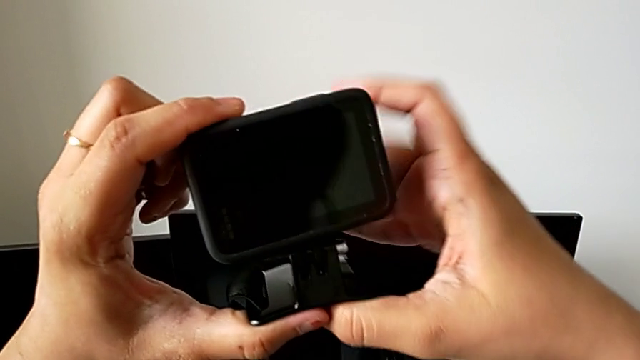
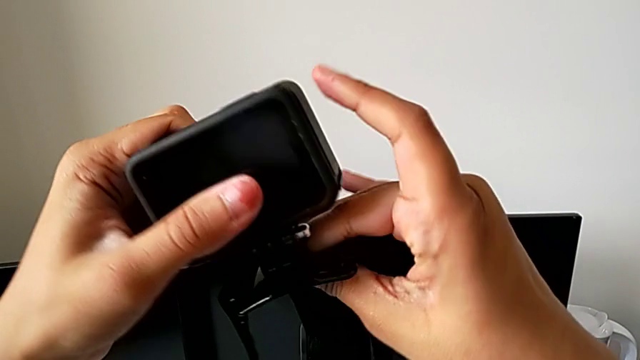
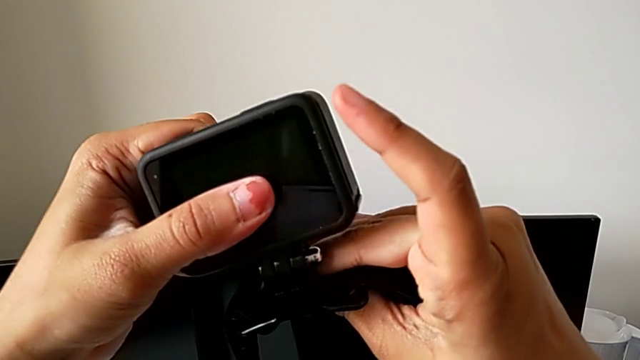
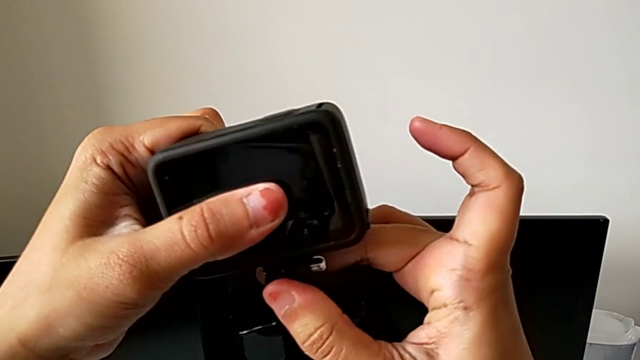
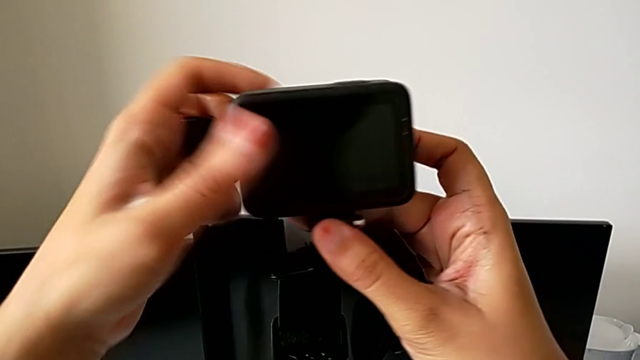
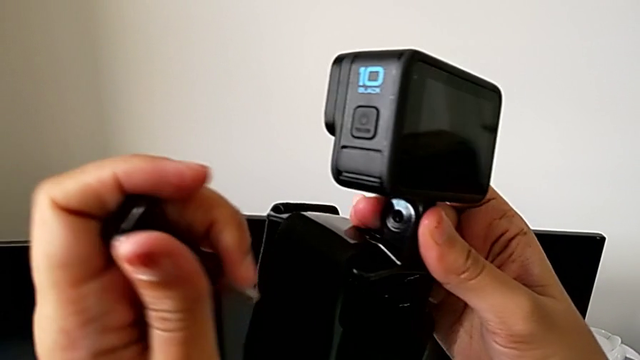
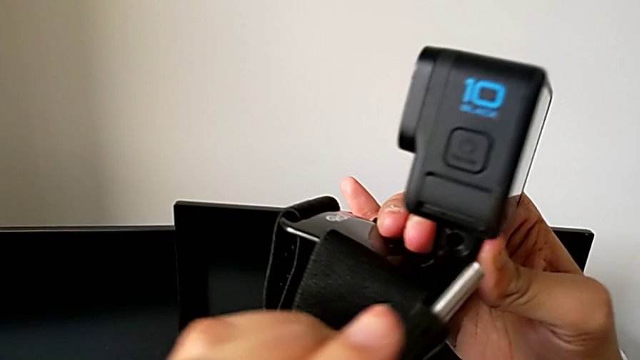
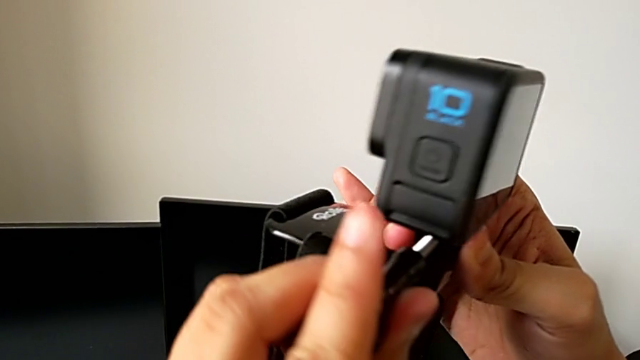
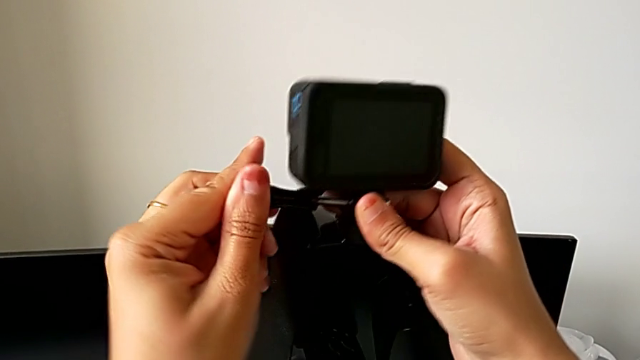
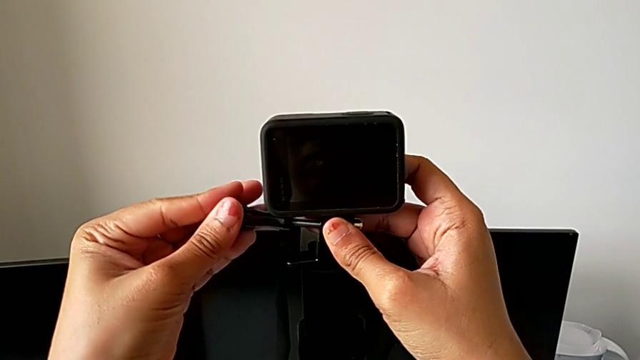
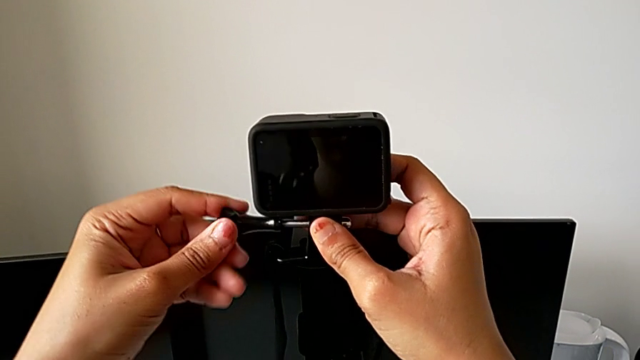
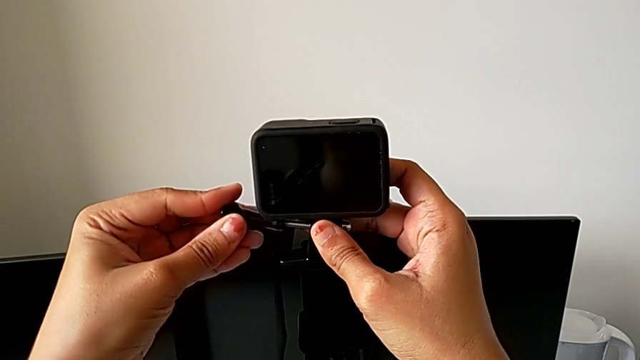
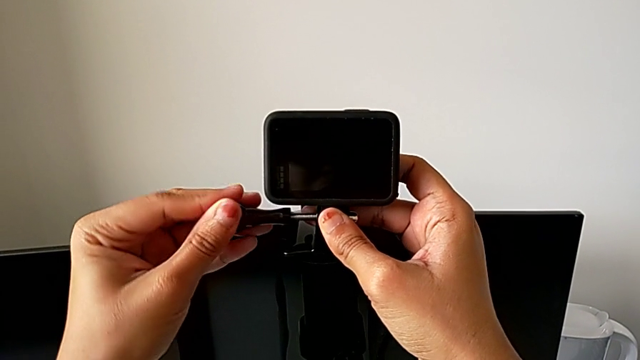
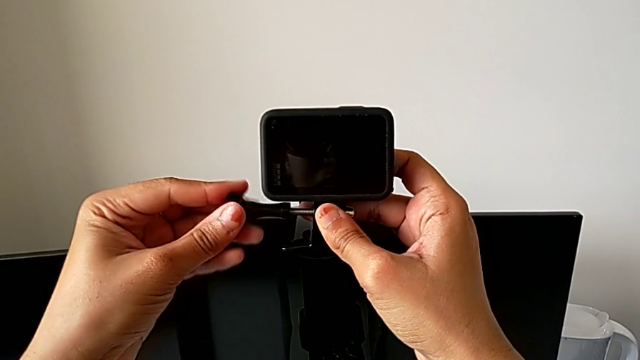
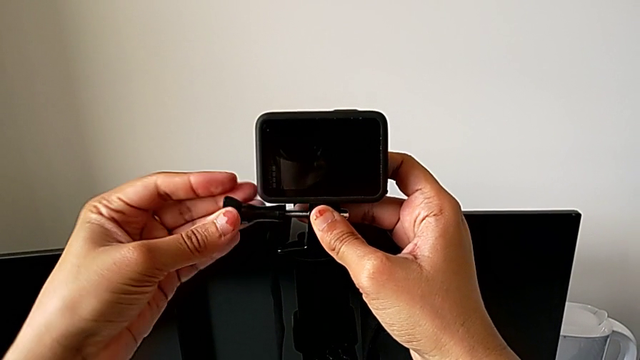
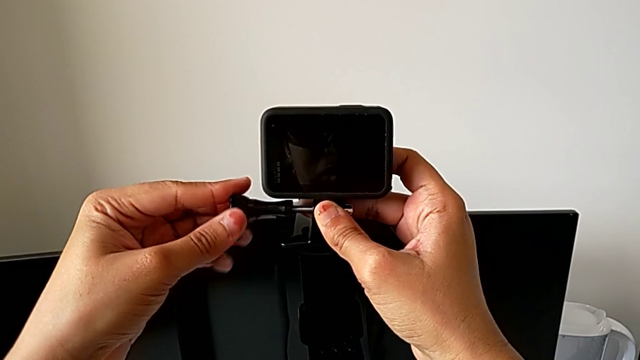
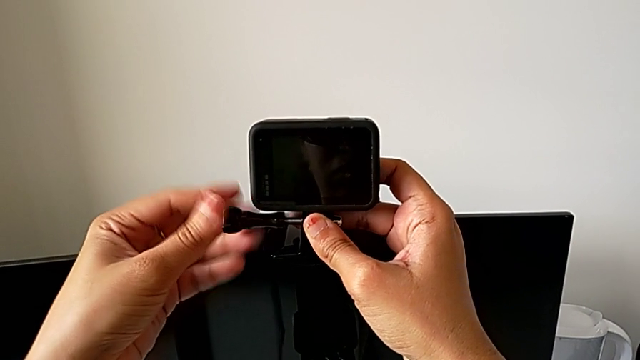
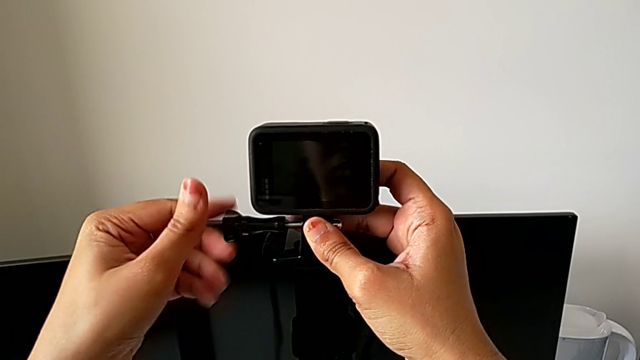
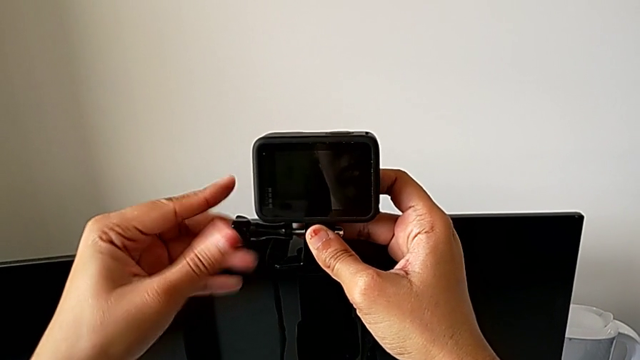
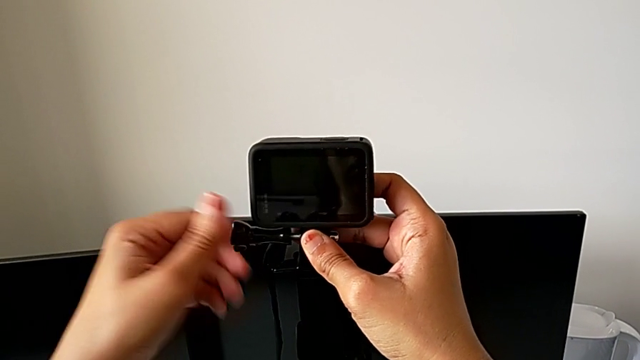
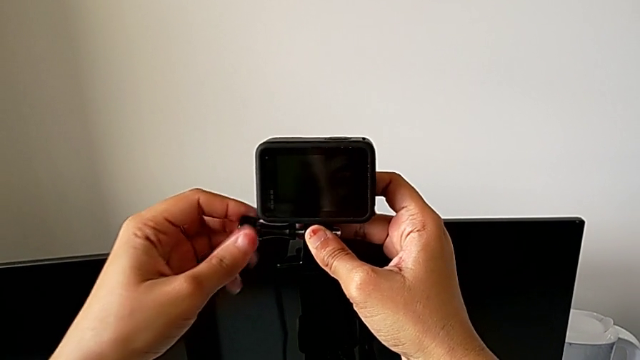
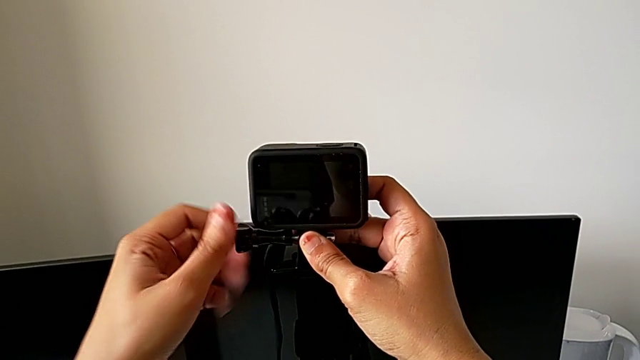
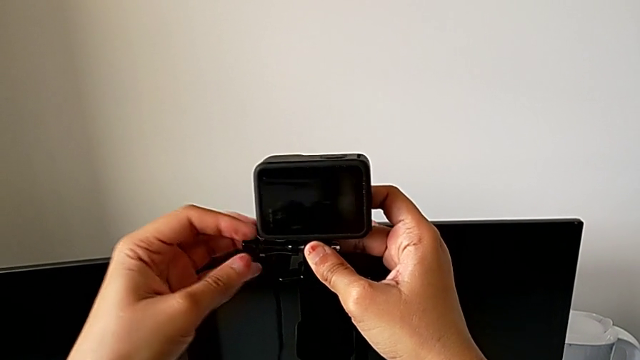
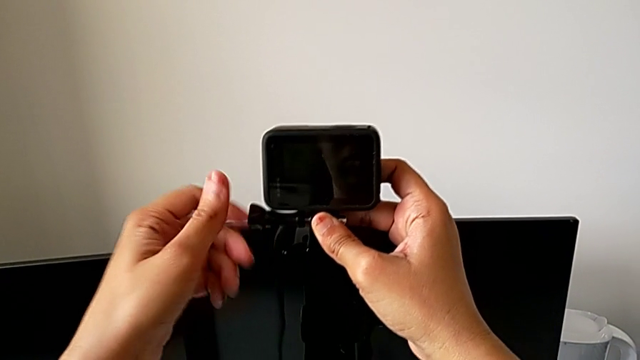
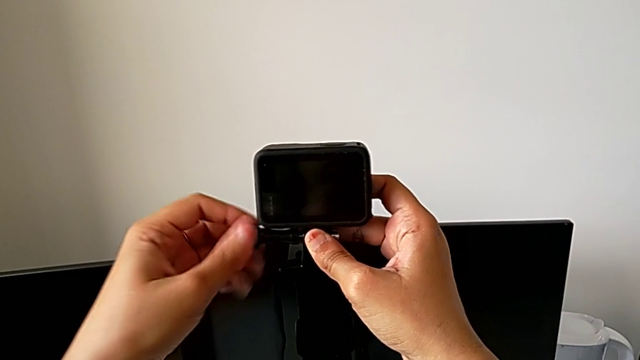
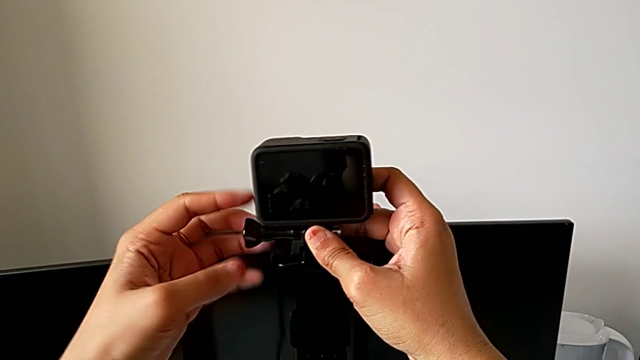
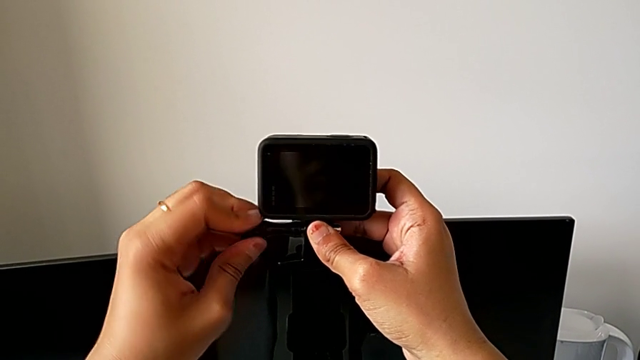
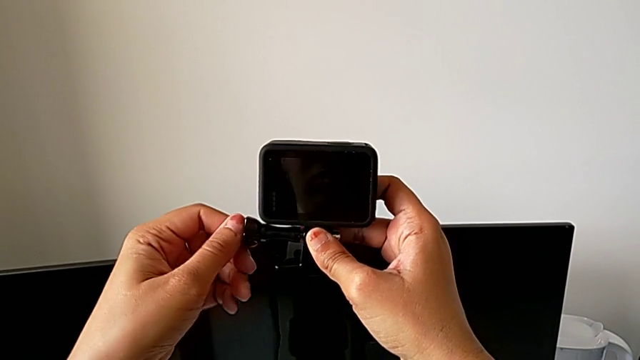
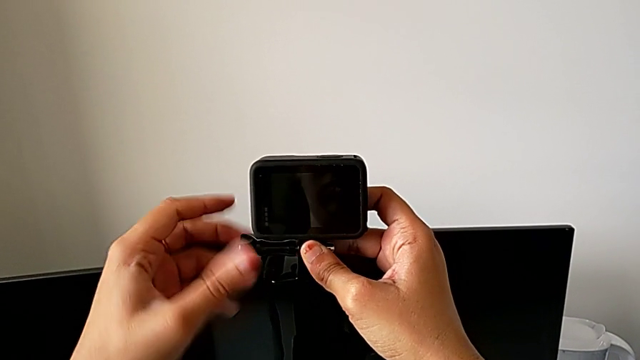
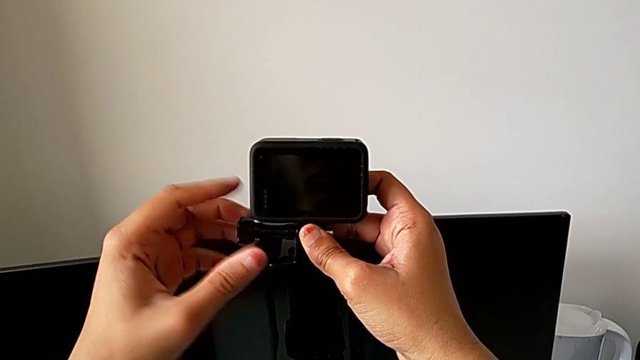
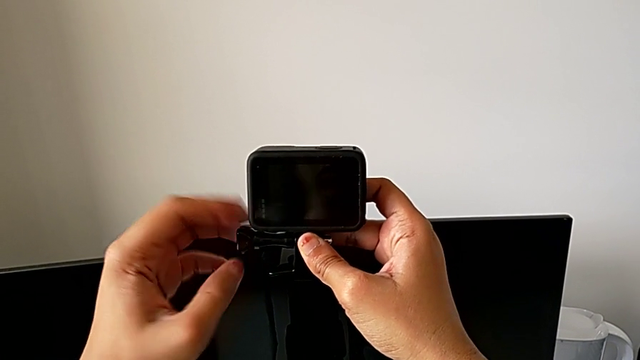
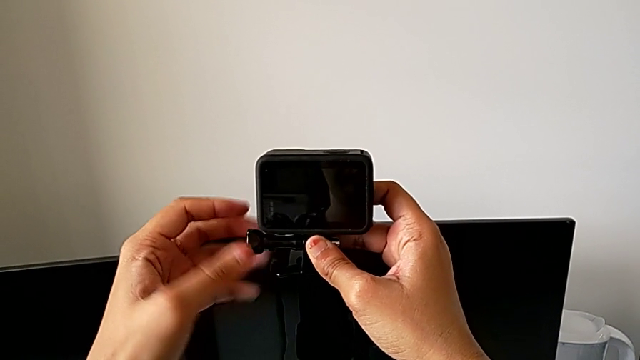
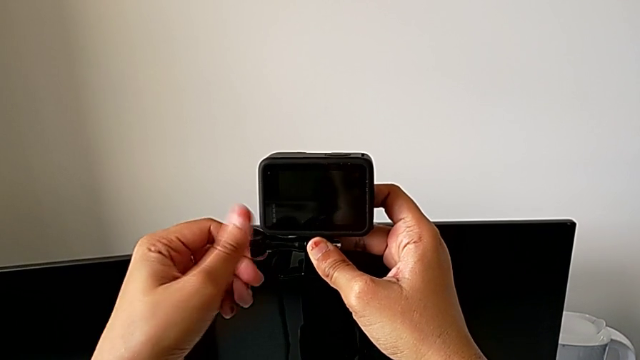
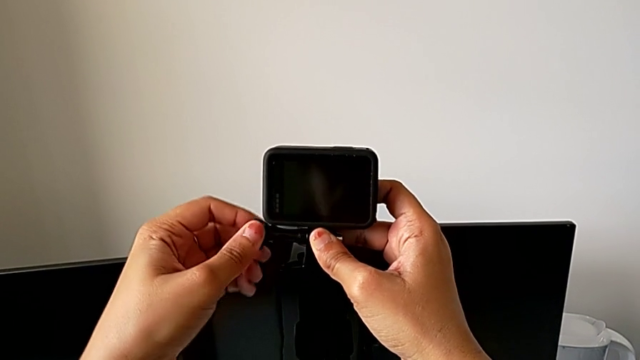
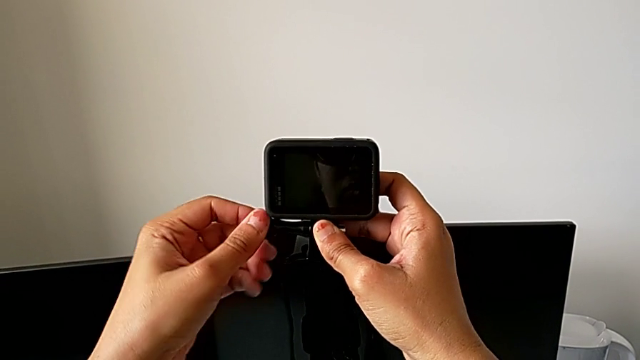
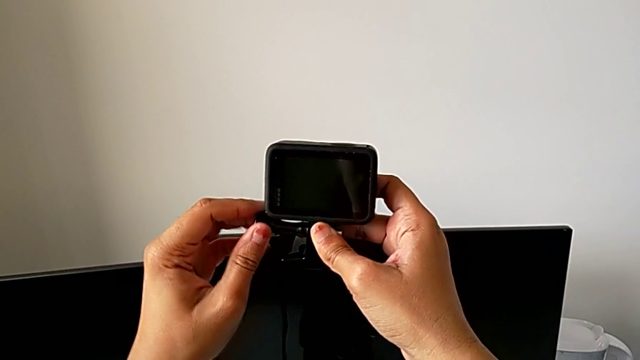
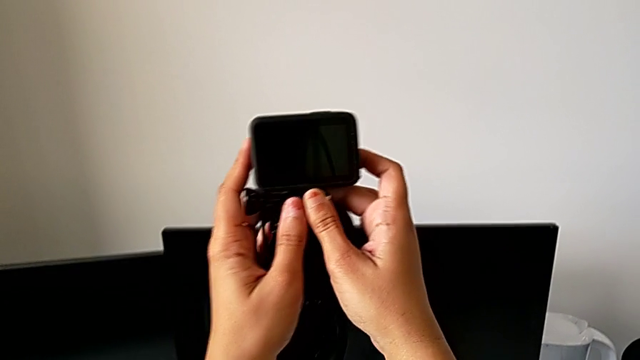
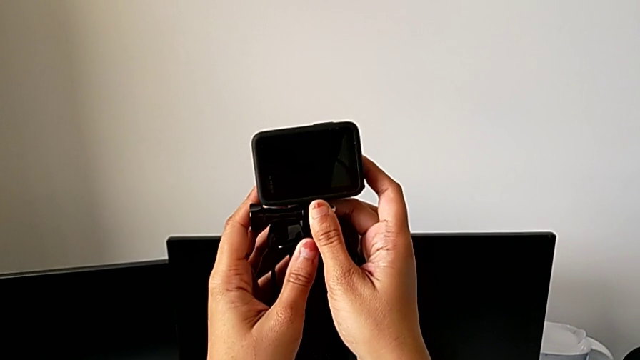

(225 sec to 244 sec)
The camera wearer is mounting the GoPro on the strap. They keep aligning the mounting peg, insert the screw and screw it.

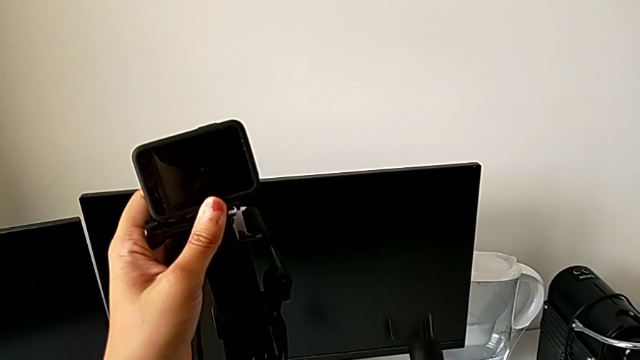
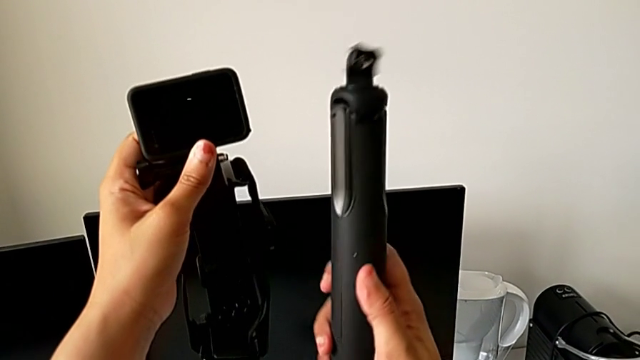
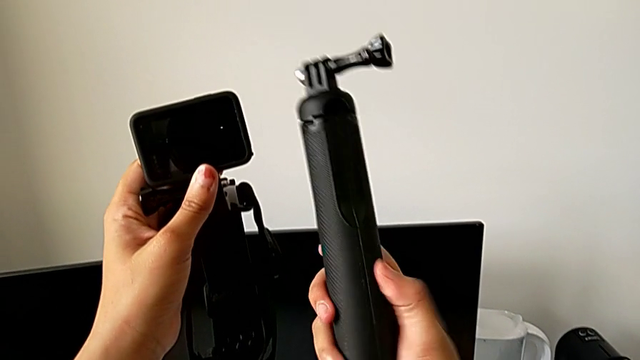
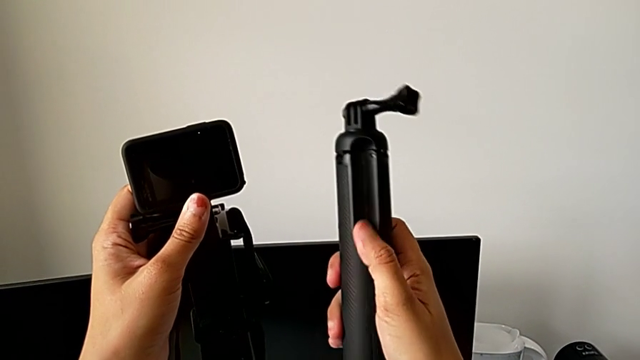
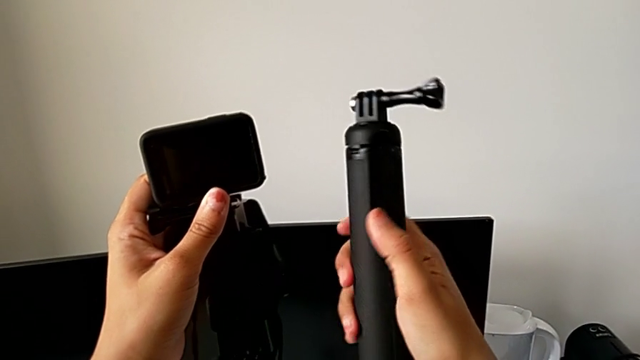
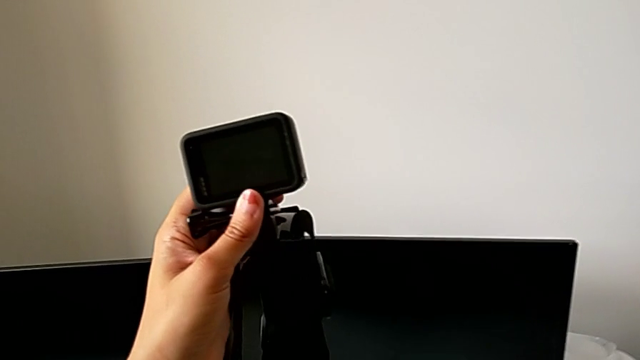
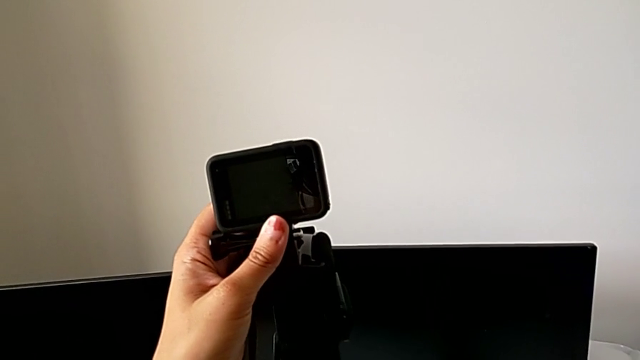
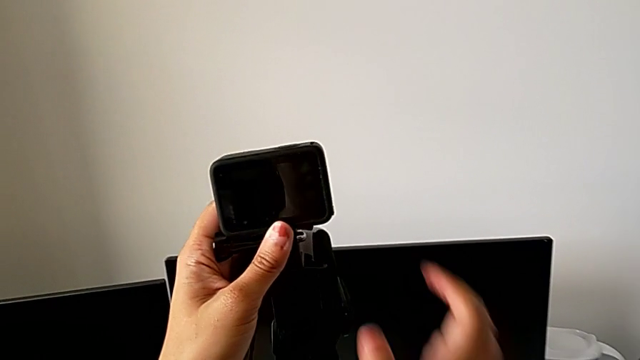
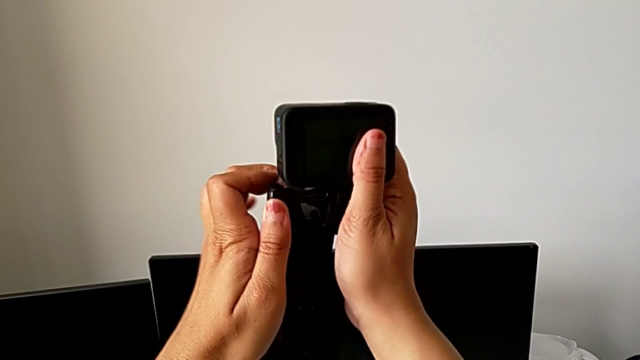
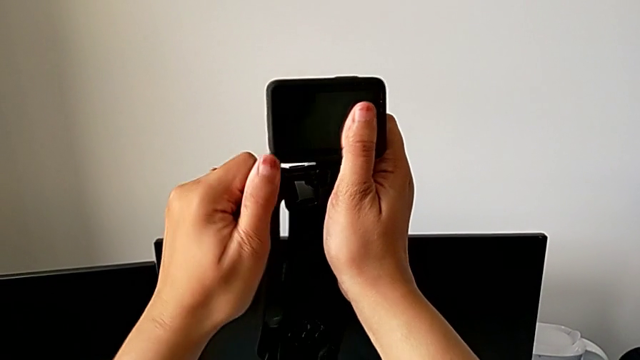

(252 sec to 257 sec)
The camera wearer is mounting the GoPro on the handheld grip. They lift the handheld grip, hold the GoPro, drop the handheld grip and grab the screw.
